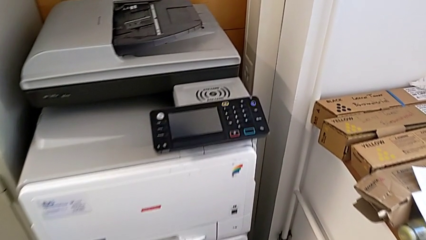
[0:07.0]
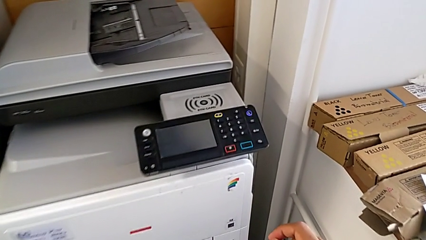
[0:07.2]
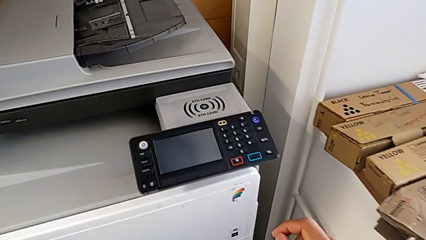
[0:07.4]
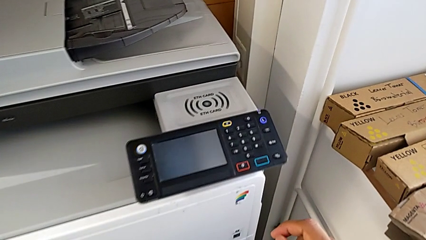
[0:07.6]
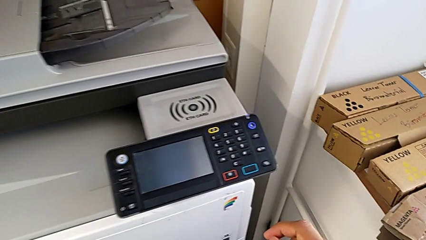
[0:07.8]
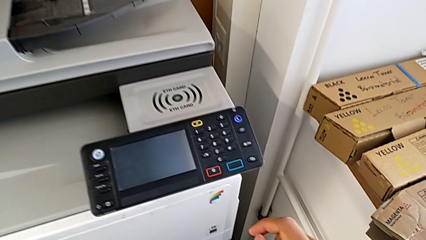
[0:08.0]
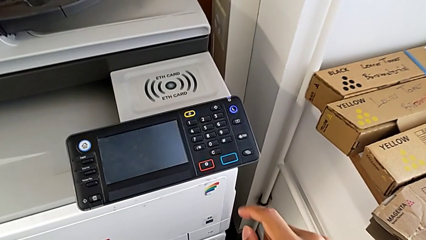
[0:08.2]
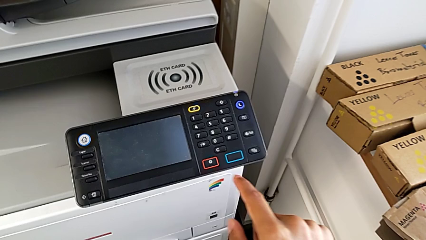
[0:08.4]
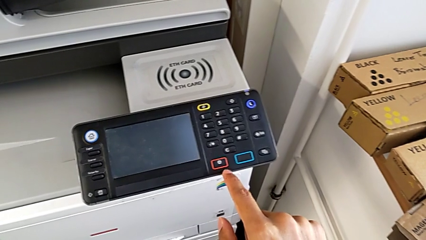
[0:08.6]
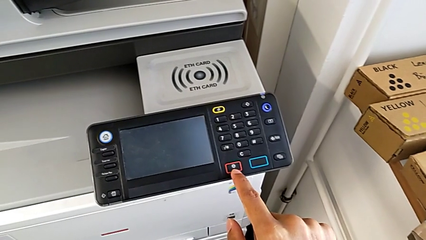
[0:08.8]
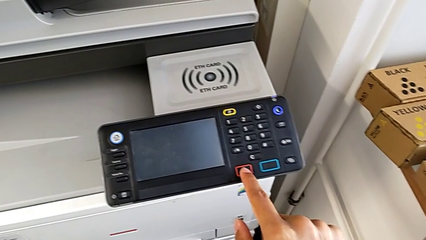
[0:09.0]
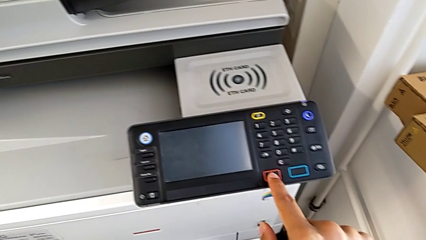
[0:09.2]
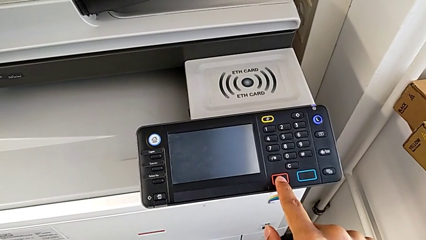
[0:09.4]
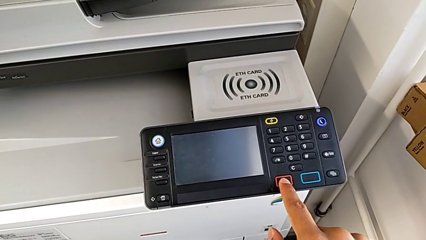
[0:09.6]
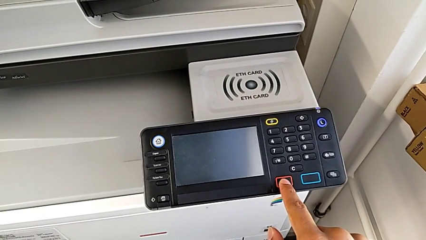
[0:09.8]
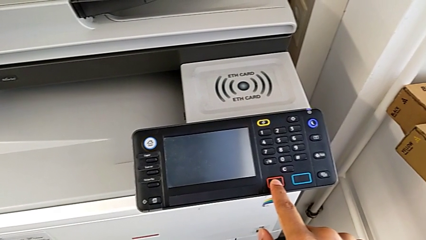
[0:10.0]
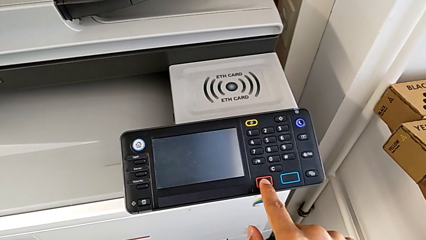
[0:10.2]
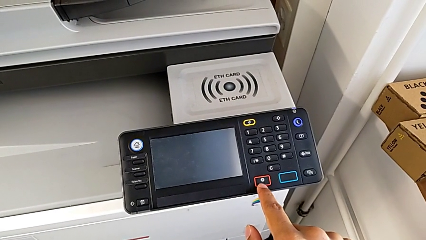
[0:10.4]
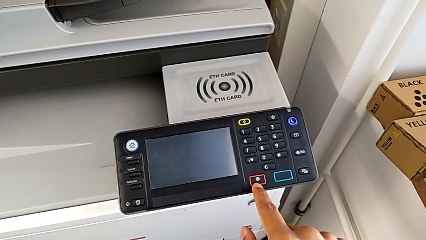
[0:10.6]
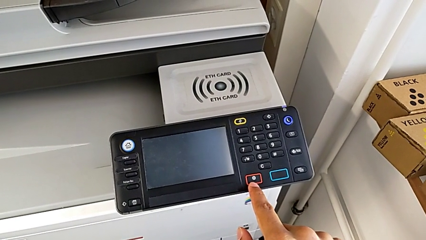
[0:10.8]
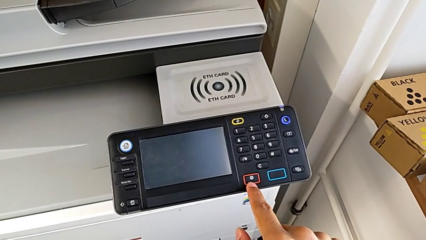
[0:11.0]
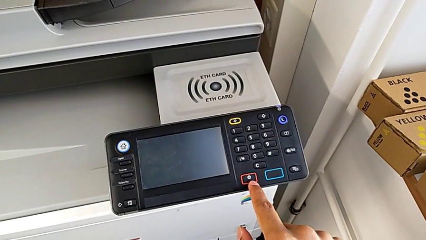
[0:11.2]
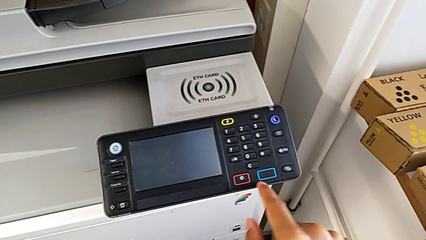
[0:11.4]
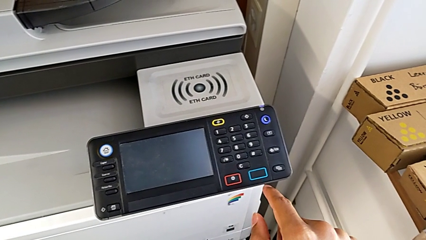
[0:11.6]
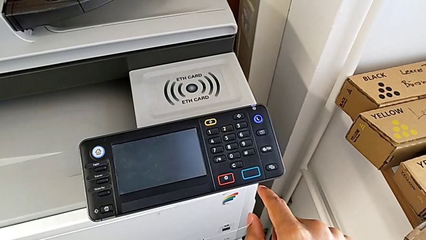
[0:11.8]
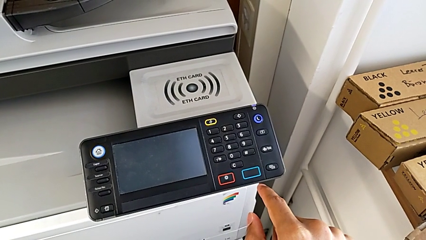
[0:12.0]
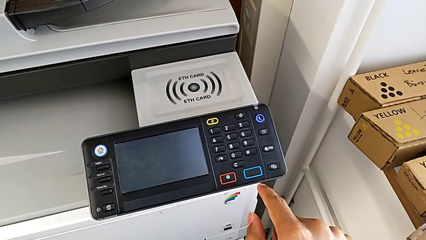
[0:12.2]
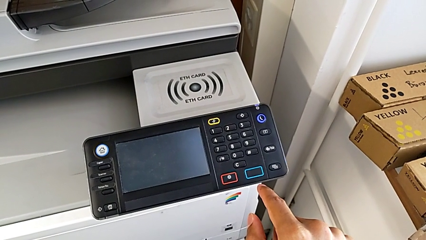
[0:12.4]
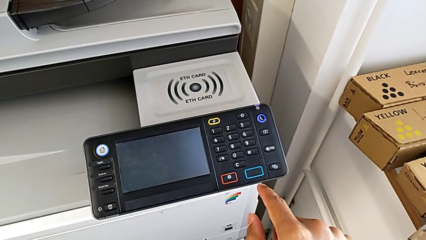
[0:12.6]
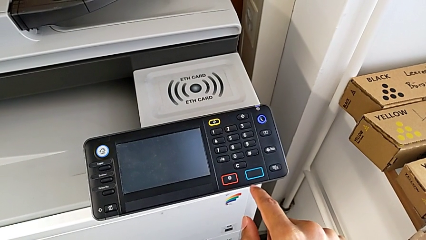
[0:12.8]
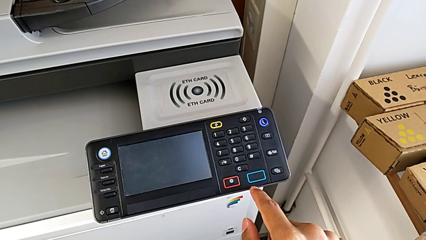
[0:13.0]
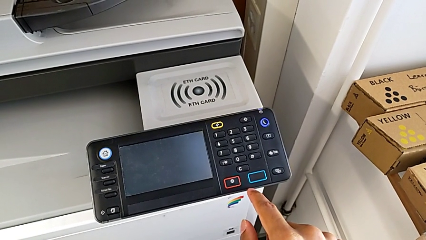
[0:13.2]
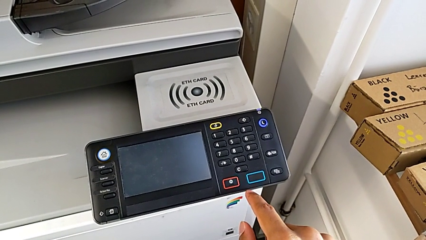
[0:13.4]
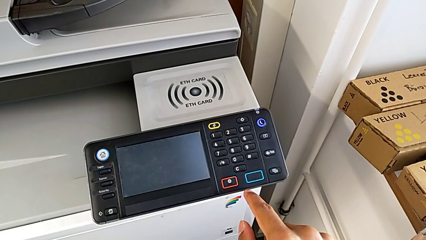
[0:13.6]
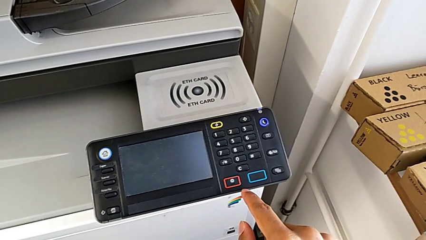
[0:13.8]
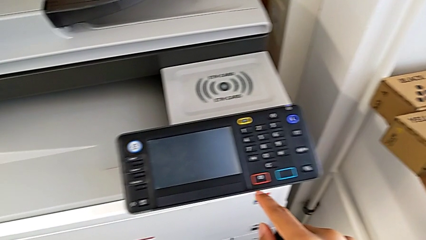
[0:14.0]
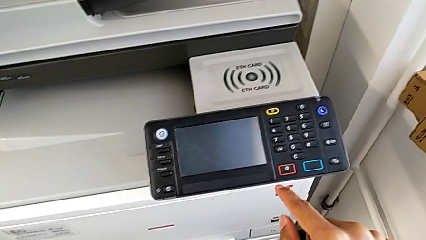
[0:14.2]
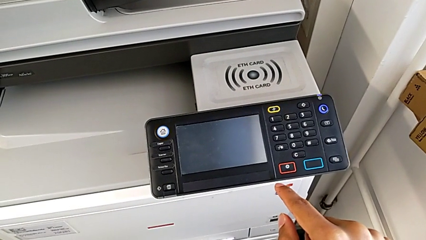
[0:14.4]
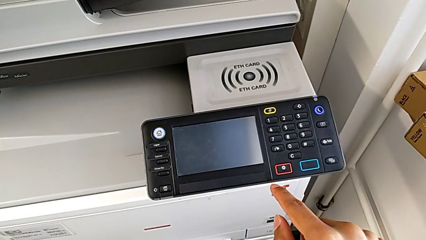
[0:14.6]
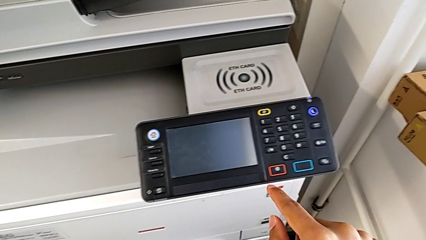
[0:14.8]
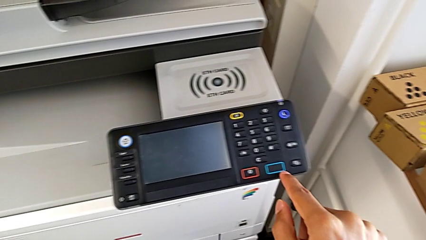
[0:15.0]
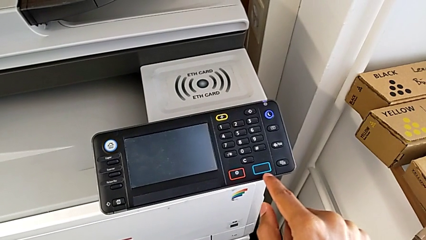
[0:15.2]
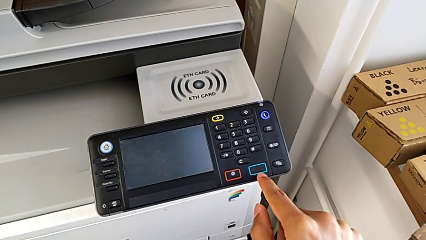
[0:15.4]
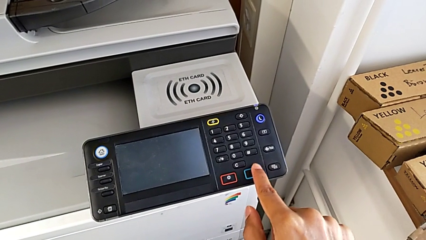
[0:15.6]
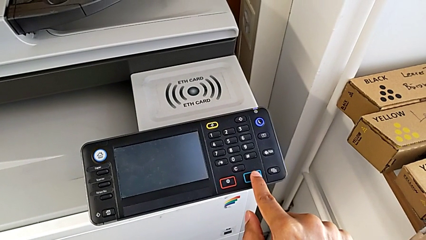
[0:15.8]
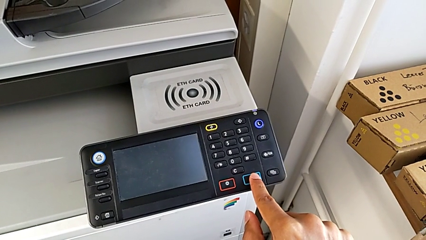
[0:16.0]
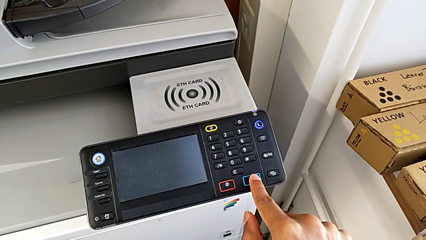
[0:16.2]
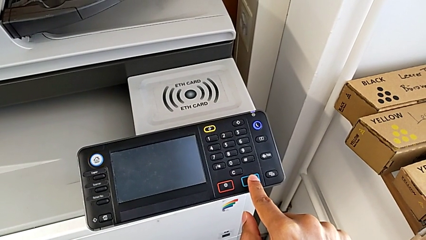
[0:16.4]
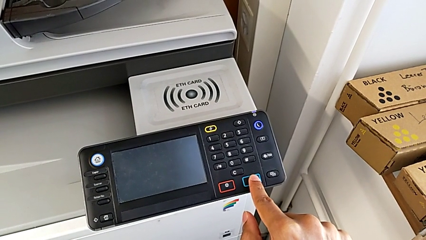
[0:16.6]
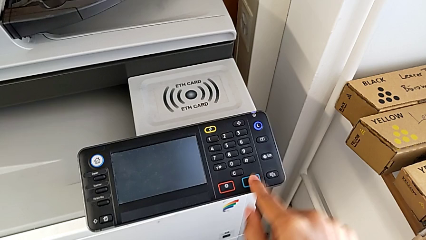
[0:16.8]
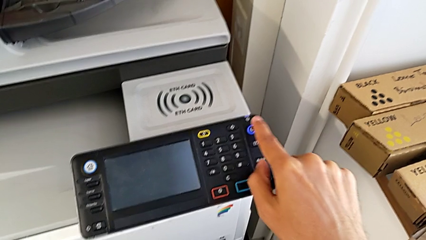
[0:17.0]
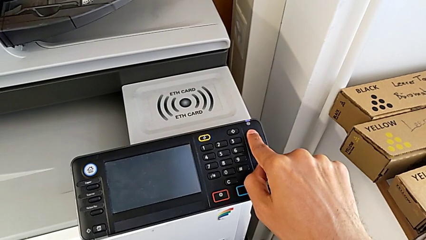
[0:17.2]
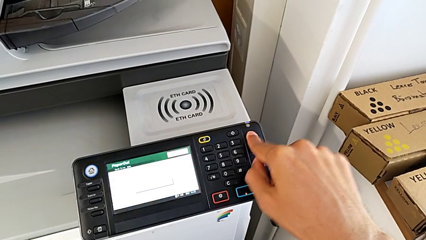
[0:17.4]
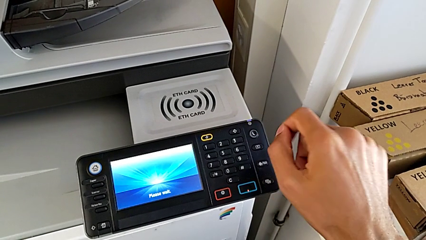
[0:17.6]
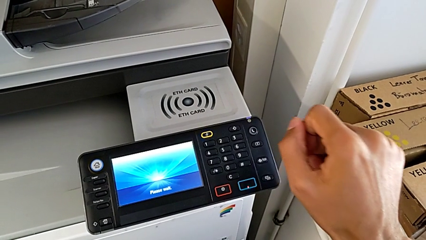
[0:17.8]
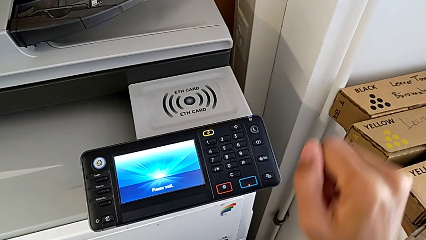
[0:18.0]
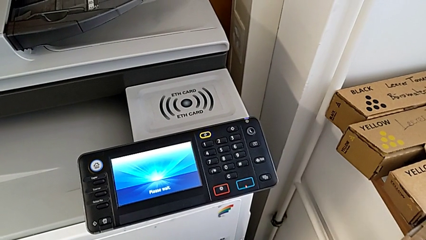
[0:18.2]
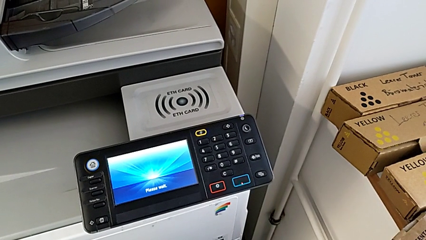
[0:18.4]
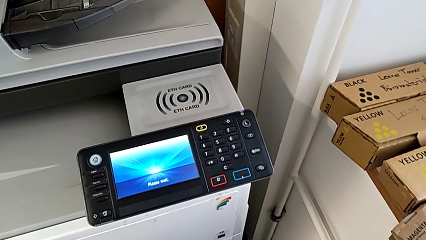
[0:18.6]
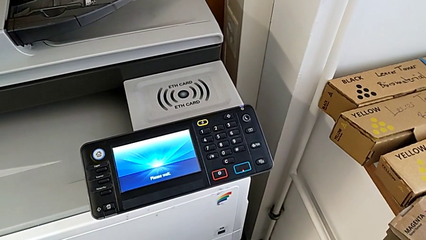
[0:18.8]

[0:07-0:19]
The camera wearer turns on the printer. They wrongly touch the red button, wrongly touch the blue button and press the purple button.

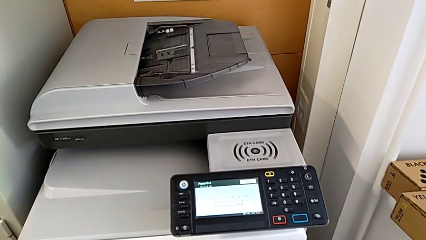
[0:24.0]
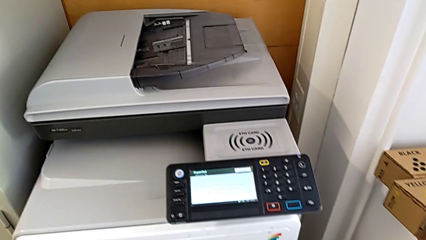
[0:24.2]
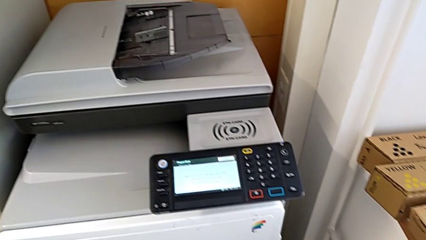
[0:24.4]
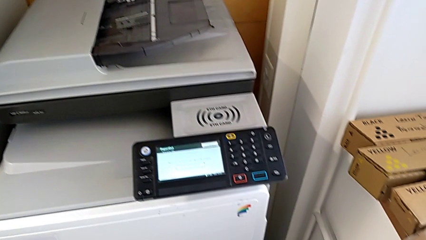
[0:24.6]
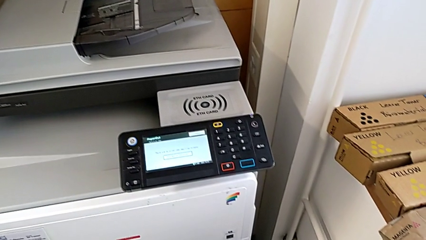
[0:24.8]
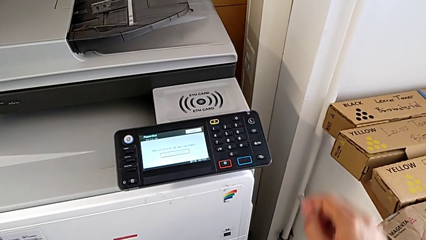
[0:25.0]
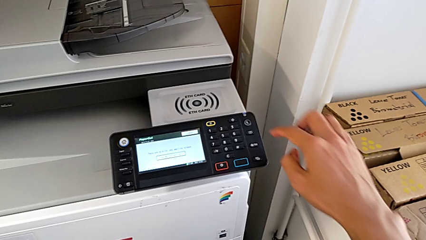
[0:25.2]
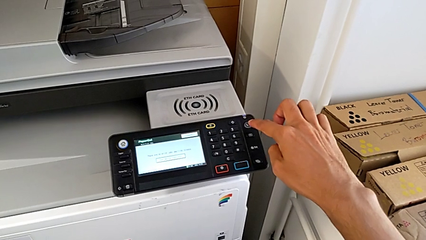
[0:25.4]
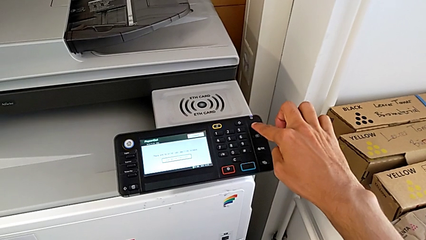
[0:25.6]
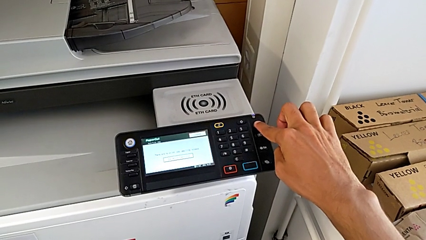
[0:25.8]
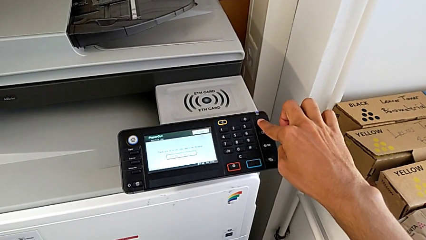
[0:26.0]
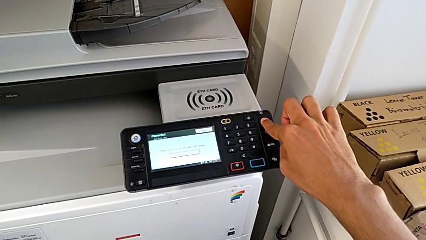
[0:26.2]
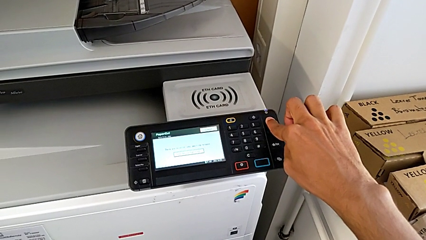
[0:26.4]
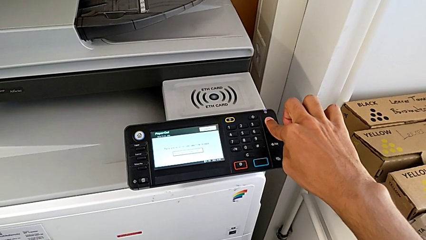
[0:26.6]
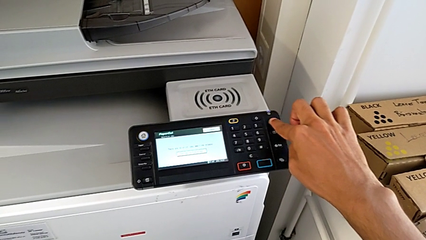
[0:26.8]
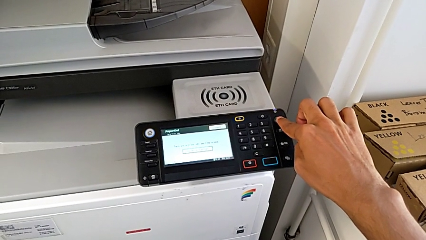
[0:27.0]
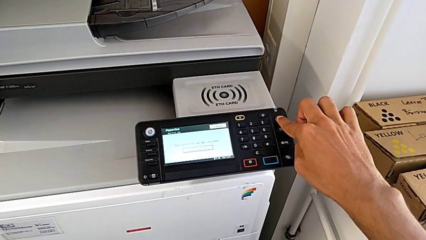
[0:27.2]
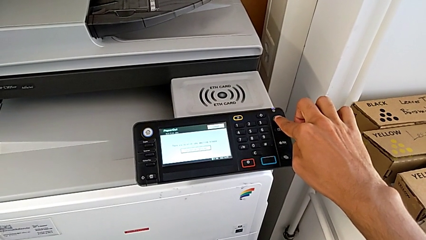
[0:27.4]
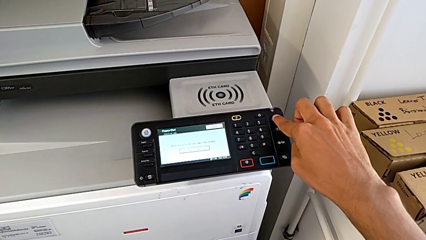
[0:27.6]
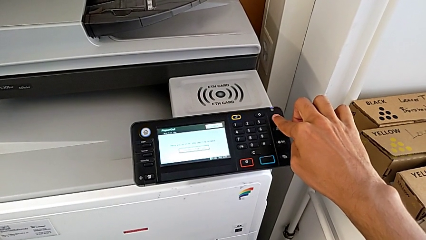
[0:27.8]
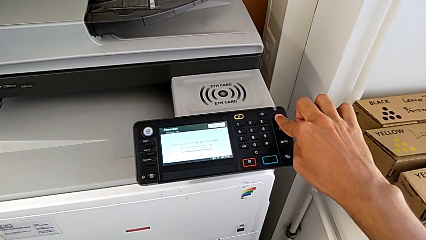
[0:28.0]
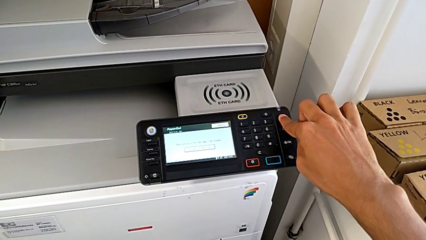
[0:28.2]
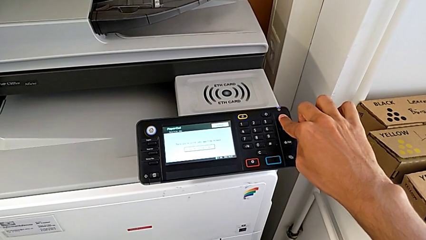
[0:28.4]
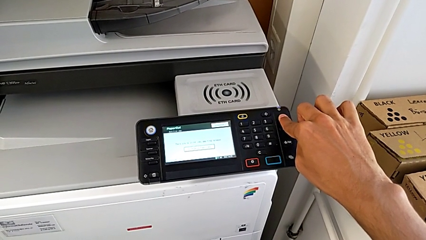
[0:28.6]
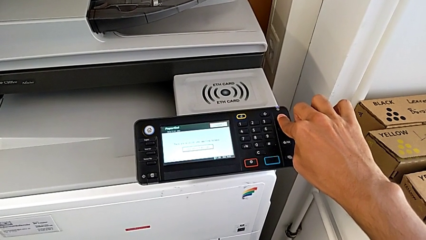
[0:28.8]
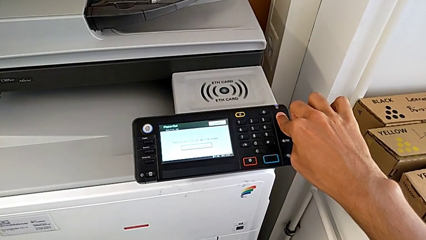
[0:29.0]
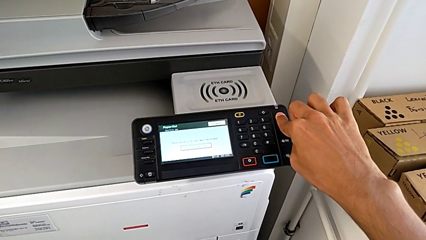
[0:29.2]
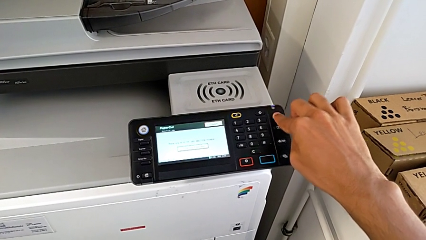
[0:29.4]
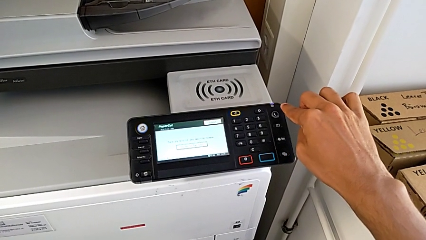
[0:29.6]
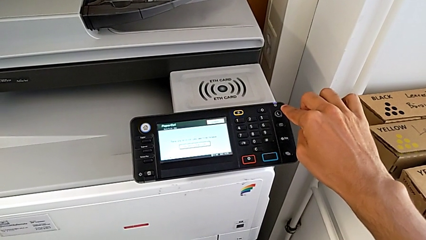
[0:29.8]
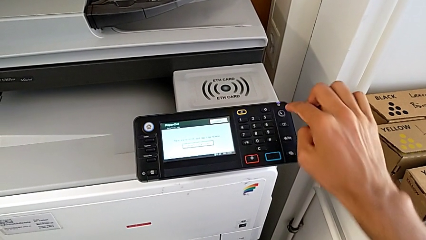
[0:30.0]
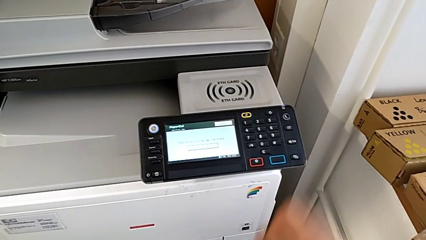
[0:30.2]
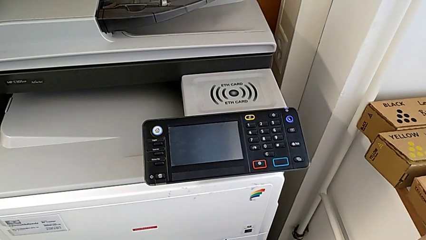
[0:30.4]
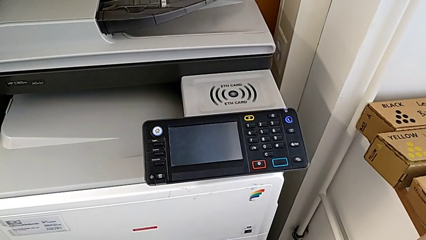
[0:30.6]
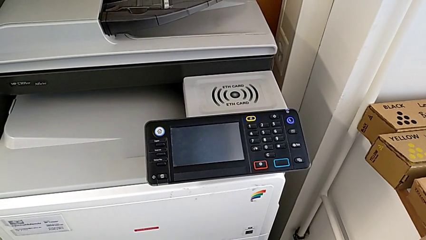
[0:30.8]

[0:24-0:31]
The camera wearer turns off the printer. They approach the purple button and press it.
